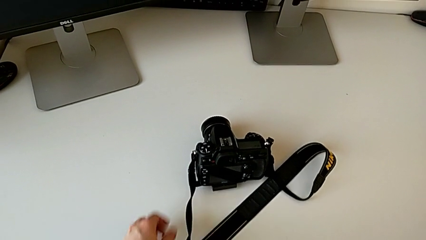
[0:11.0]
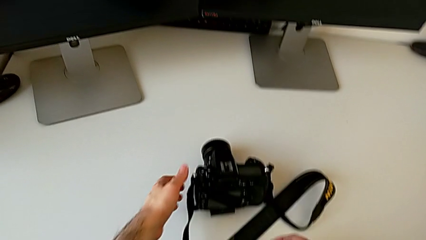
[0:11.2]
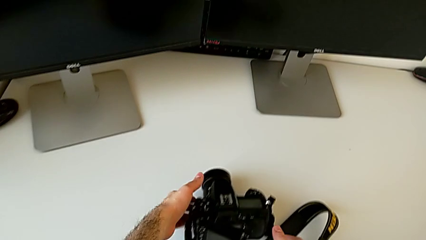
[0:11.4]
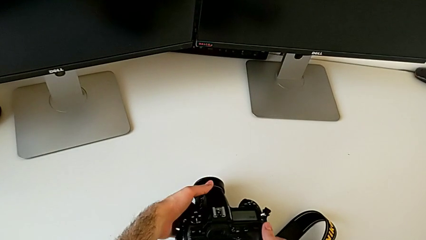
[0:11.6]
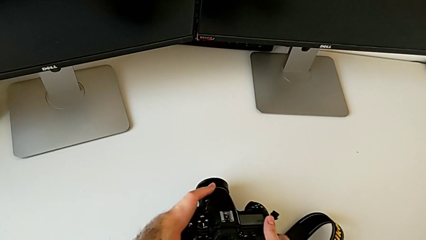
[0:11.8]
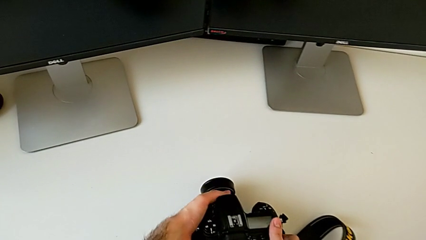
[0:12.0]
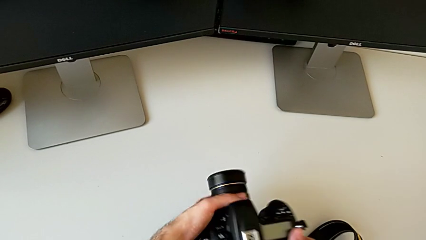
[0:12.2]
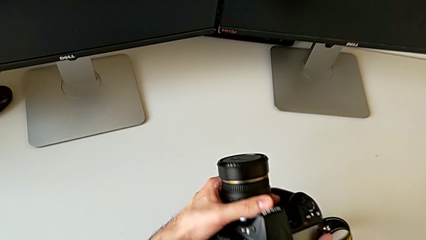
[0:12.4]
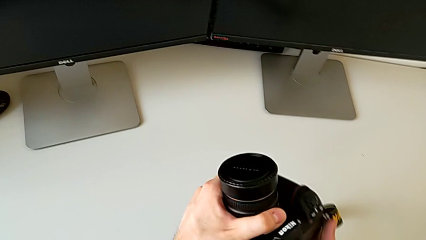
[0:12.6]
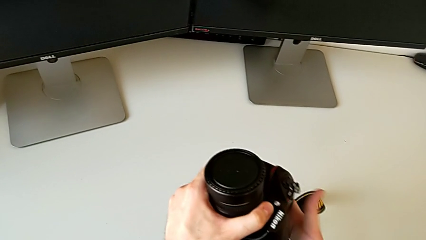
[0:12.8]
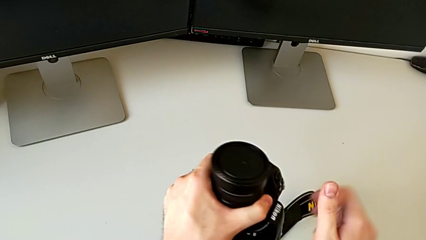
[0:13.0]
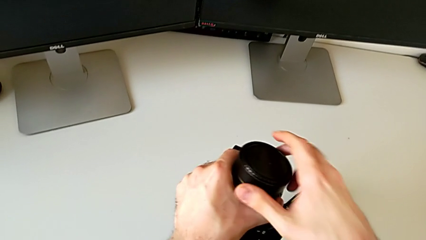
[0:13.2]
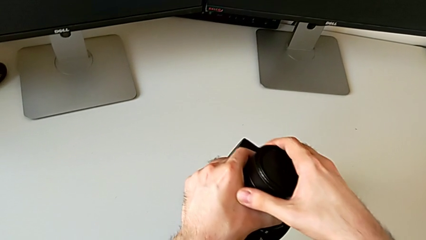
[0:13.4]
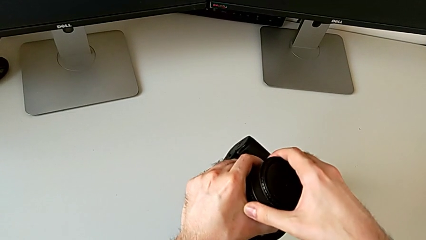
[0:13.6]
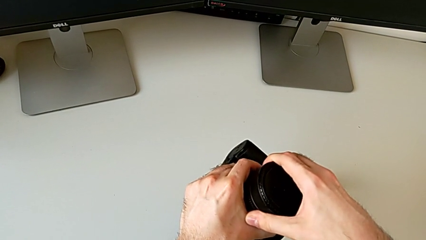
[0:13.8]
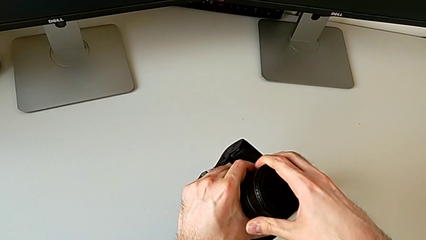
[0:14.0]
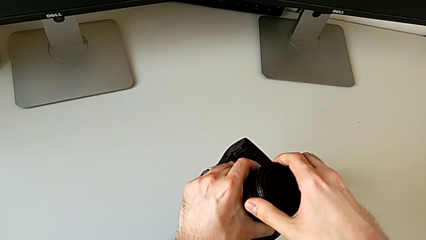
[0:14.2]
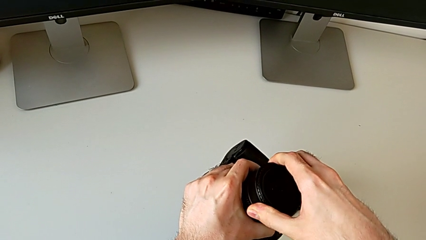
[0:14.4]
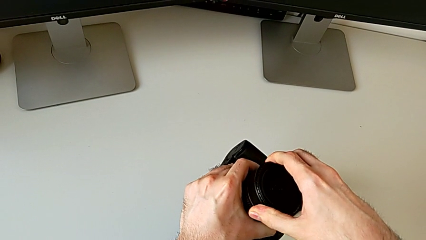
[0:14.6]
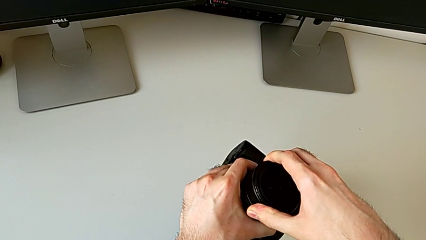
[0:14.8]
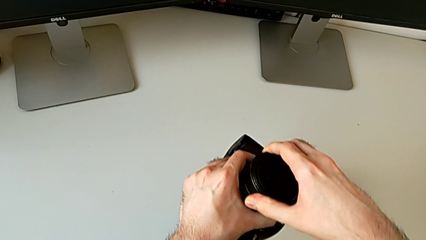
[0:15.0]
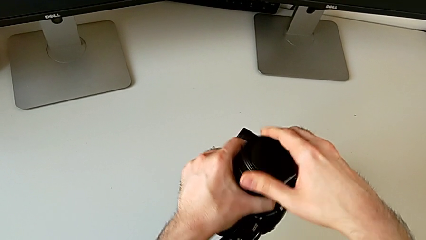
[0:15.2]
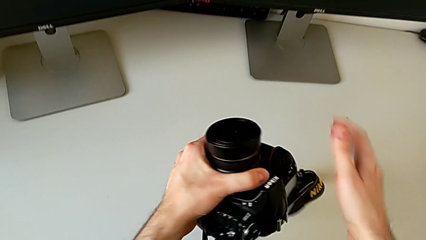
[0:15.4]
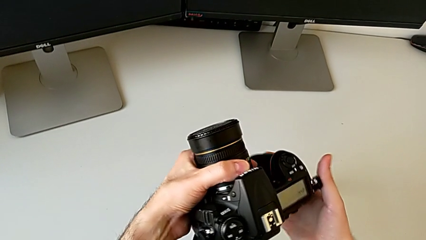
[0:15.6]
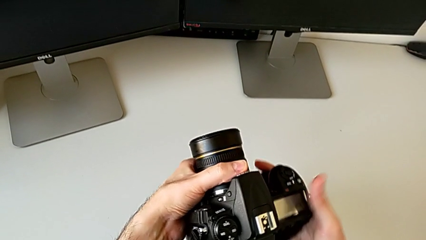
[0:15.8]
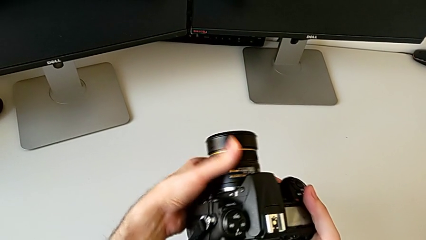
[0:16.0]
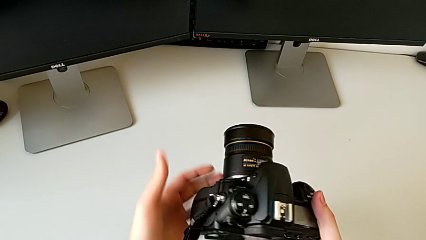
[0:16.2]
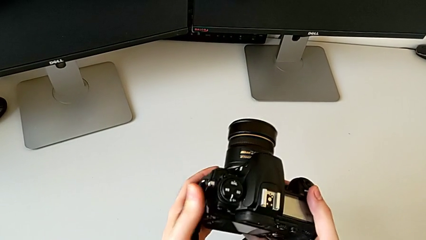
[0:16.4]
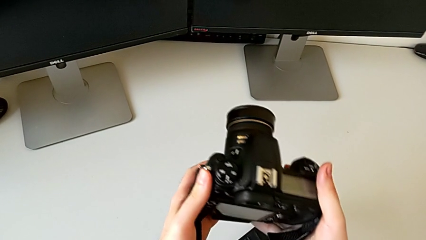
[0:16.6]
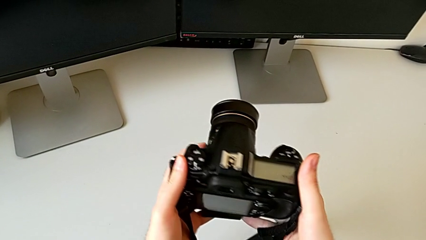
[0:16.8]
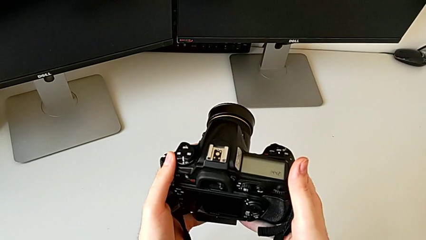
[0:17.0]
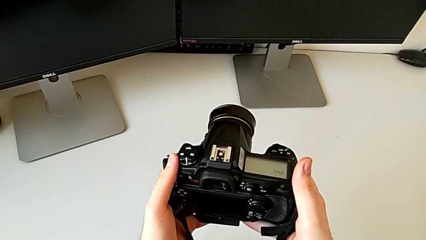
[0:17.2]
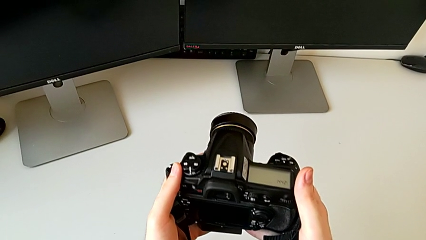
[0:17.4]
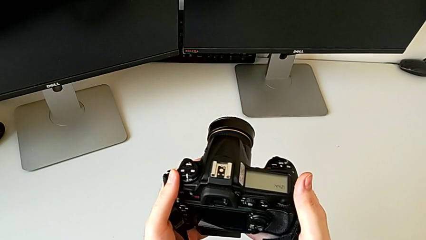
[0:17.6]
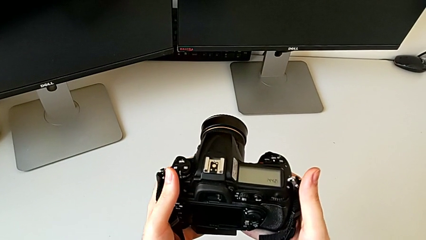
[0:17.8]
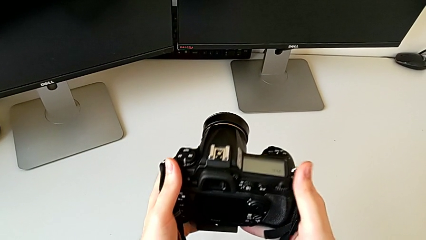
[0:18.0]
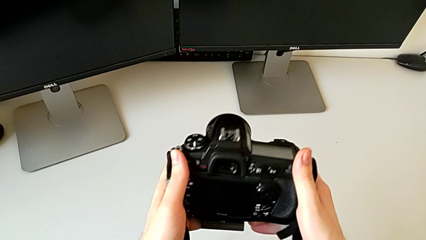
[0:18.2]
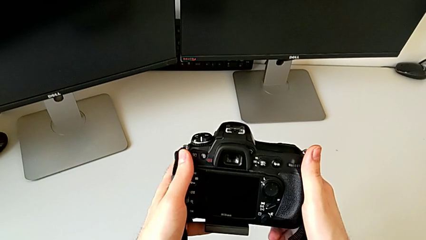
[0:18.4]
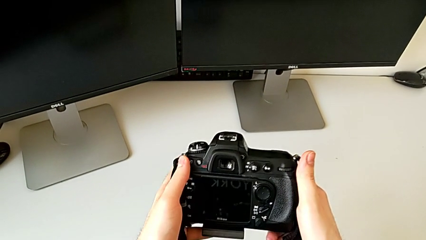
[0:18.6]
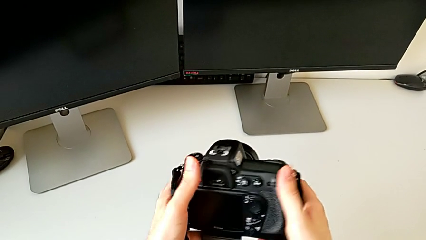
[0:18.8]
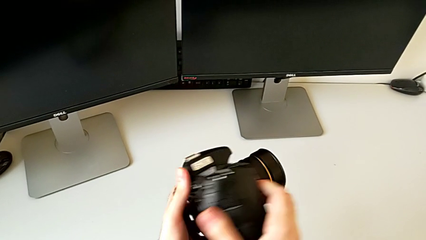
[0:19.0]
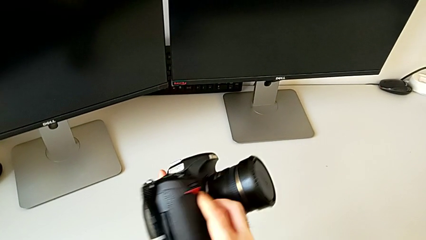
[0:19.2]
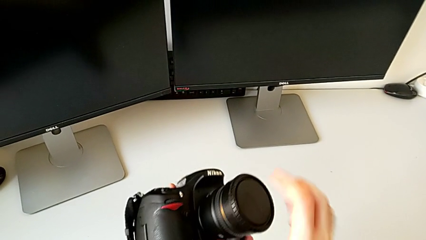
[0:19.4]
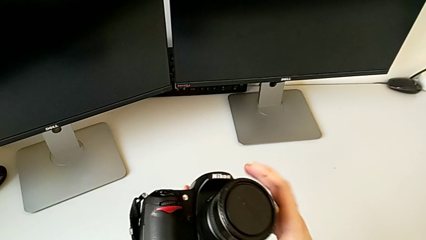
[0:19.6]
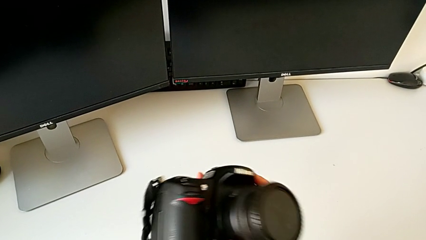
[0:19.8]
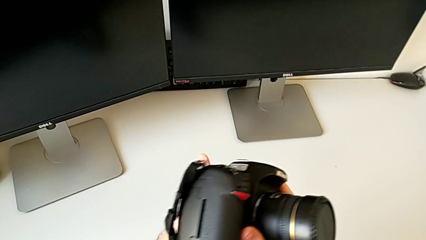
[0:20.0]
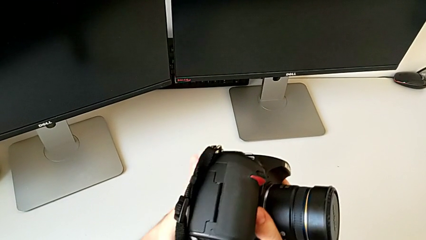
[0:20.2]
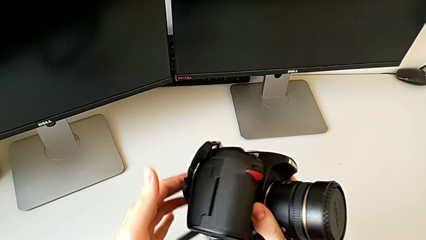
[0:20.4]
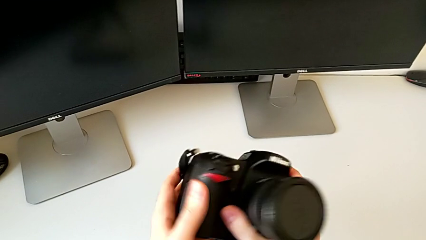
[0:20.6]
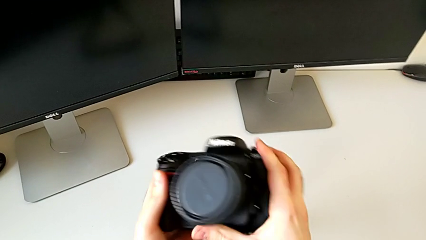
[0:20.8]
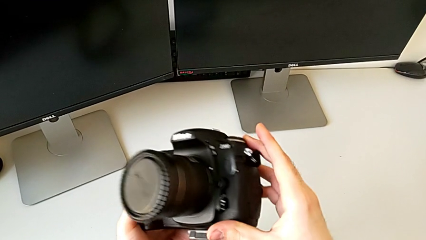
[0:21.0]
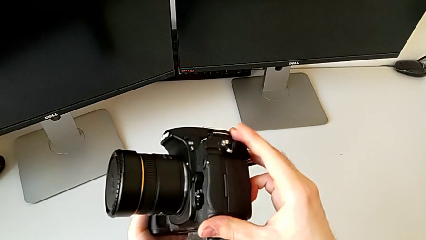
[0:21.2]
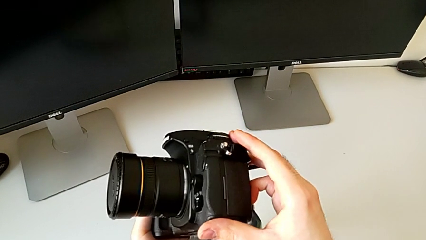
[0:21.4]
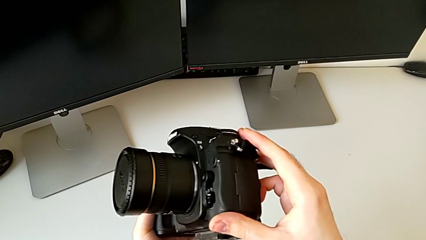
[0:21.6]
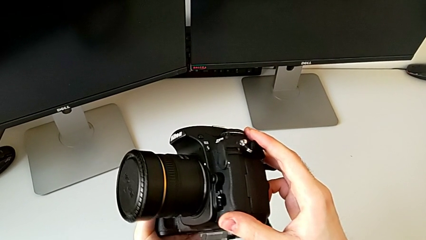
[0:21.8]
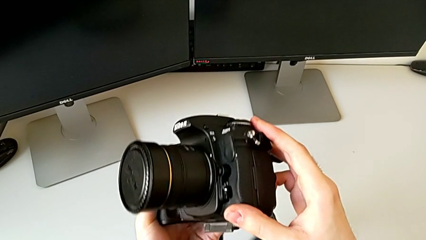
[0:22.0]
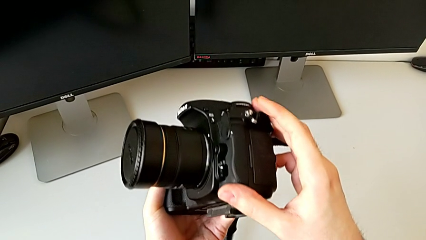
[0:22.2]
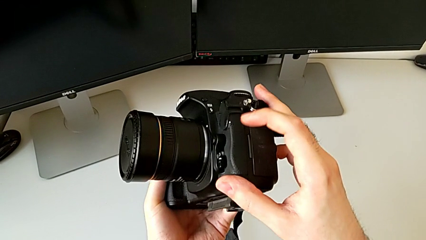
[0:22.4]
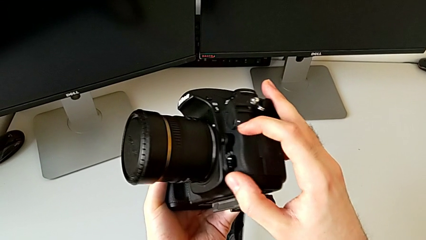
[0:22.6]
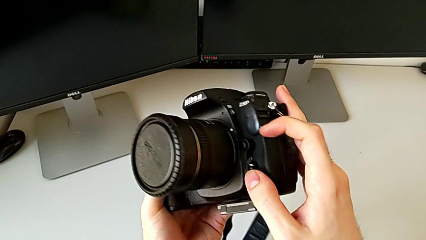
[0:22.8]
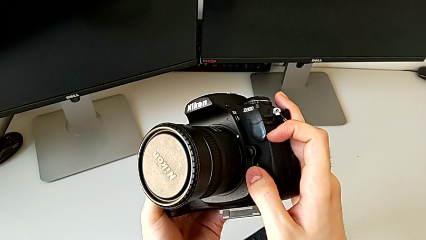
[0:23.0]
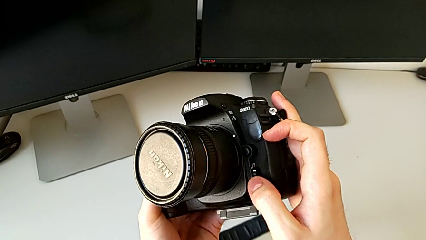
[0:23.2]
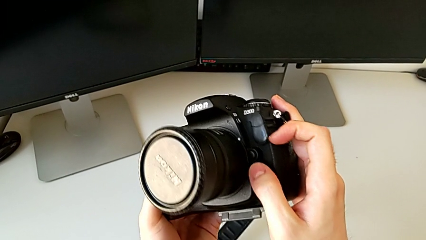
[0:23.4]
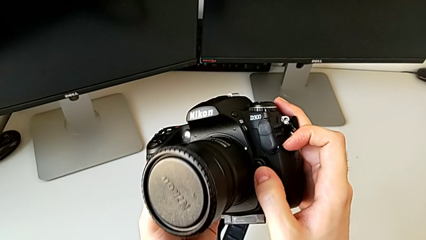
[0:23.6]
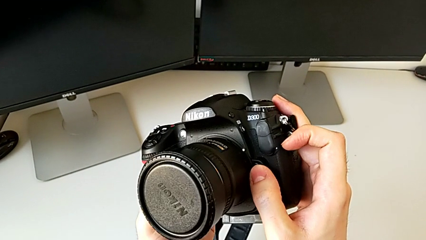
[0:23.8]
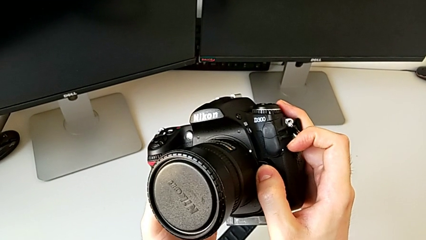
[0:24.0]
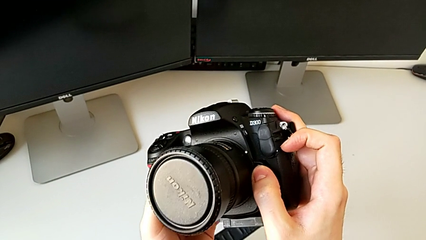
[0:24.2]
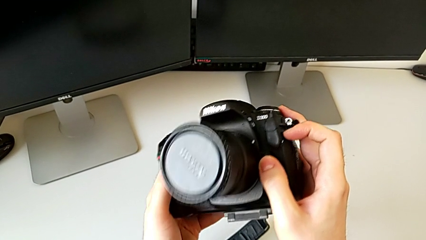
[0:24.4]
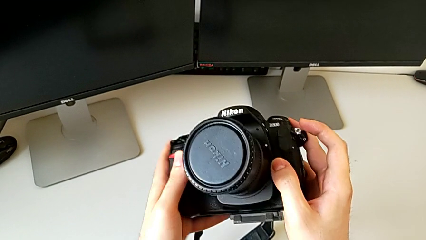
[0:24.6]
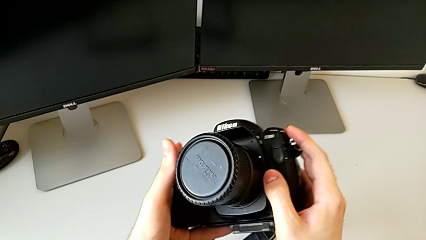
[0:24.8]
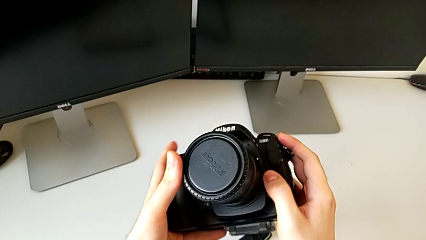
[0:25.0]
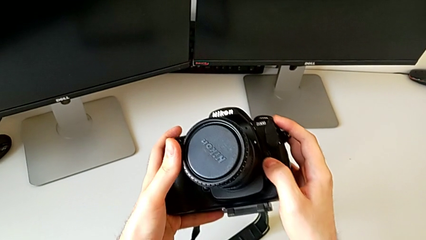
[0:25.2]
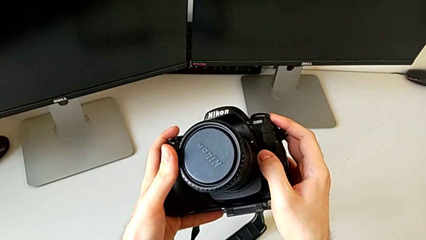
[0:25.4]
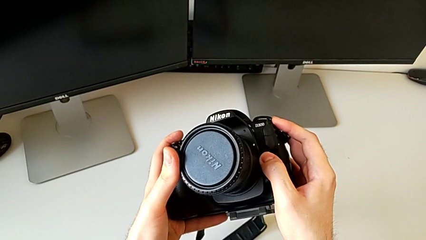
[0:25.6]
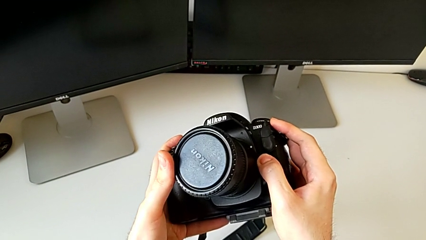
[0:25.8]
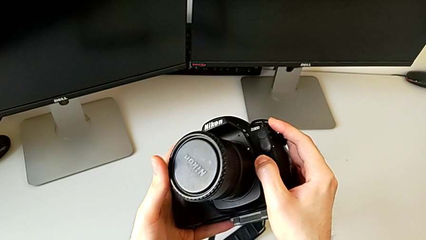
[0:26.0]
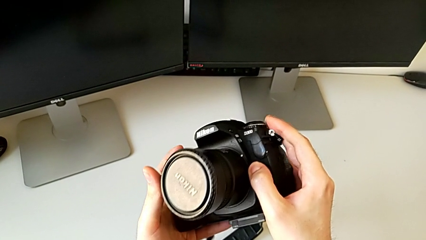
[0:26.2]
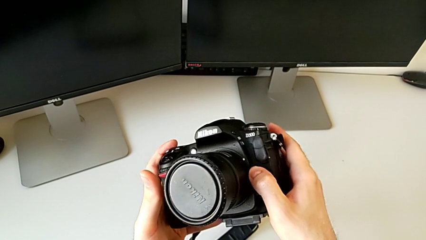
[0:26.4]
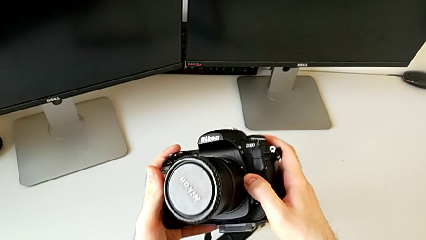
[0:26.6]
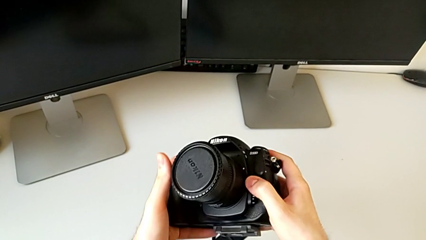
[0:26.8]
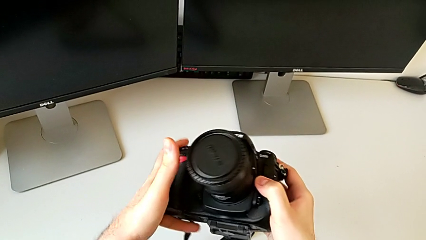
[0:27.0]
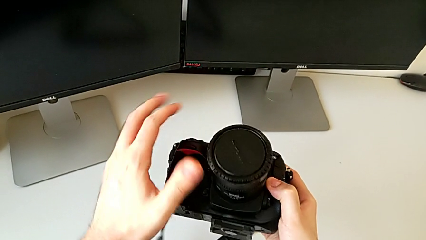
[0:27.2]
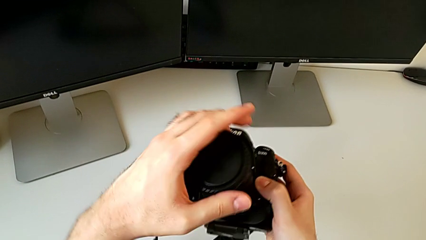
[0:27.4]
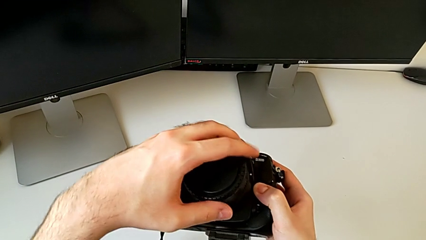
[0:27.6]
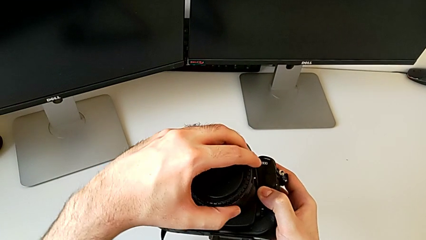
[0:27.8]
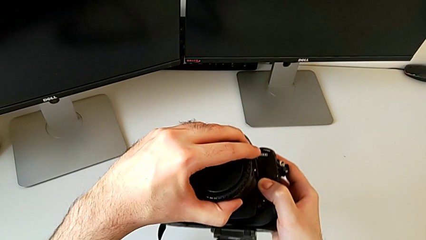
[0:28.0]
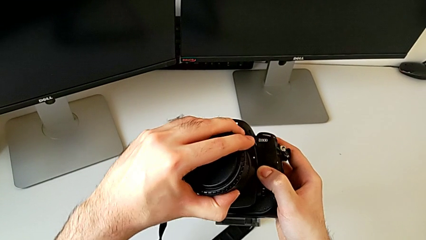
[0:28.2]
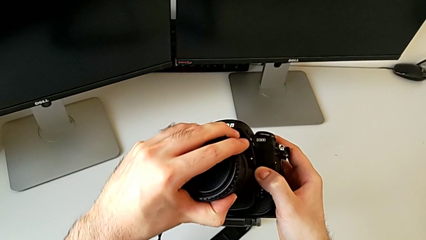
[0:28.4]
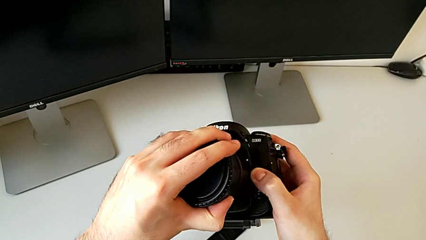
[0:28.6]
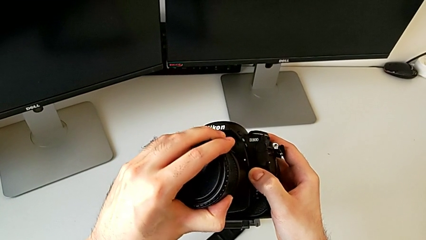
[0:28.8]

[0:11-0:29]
The camera wearer is detaching the lens. They grab the DSLR, grab the lens, inspect the DSLR, rotate it, press the release button and grab the lens.
